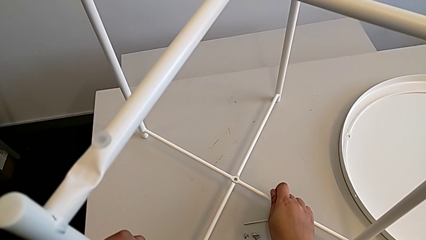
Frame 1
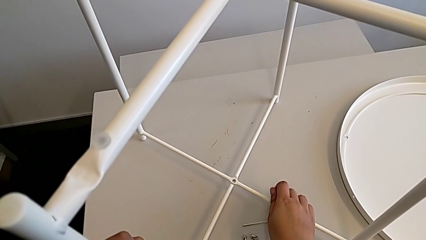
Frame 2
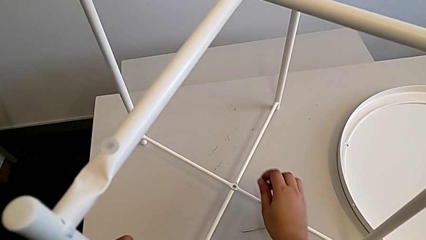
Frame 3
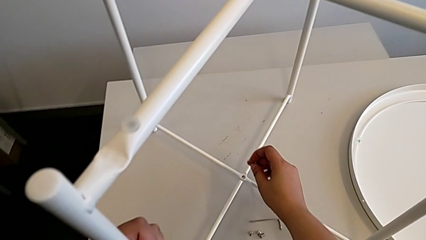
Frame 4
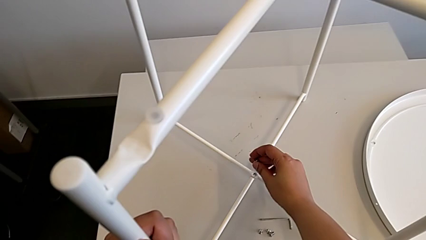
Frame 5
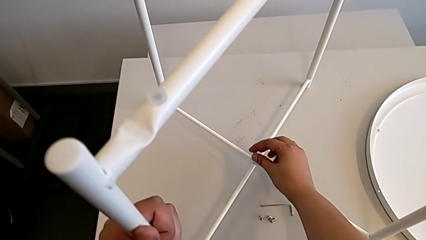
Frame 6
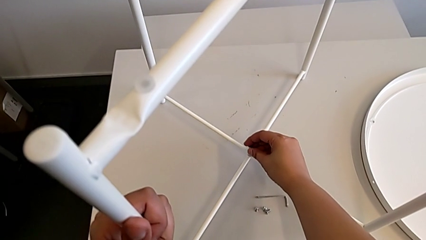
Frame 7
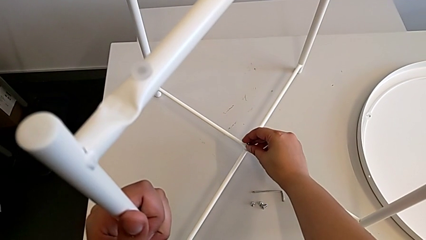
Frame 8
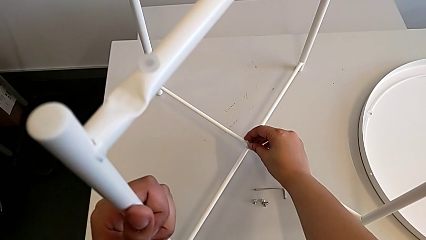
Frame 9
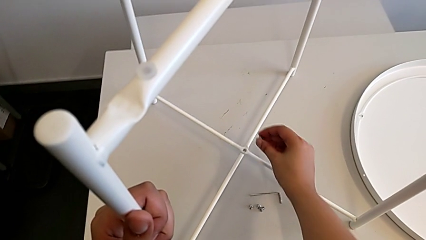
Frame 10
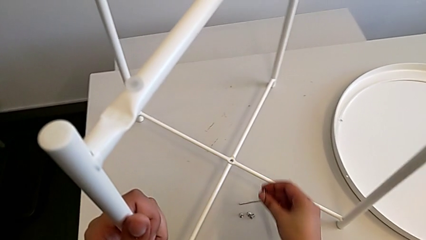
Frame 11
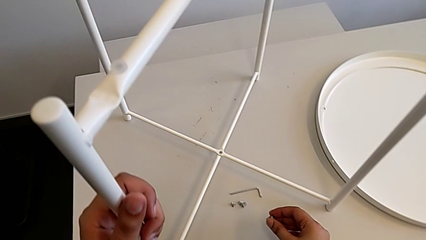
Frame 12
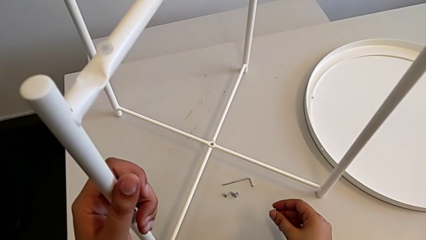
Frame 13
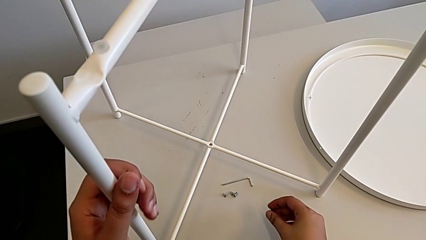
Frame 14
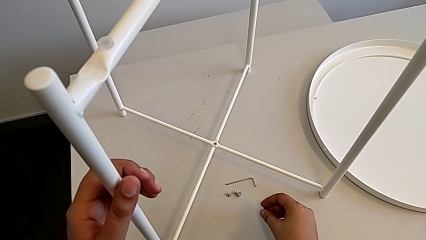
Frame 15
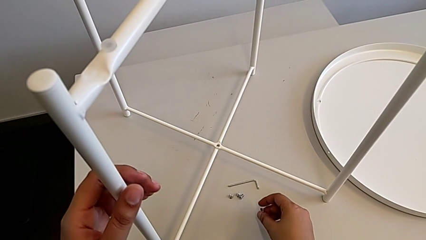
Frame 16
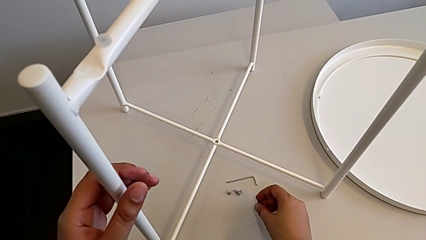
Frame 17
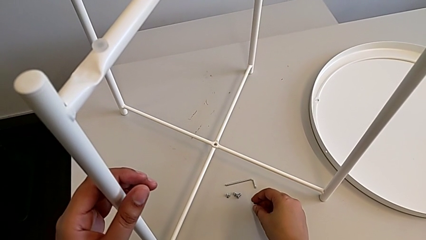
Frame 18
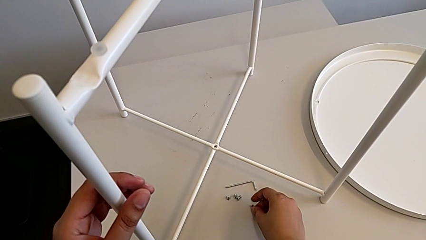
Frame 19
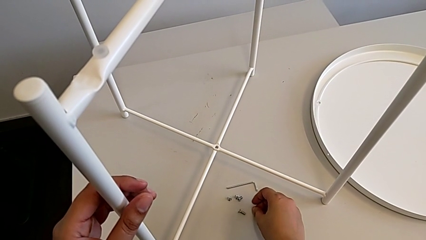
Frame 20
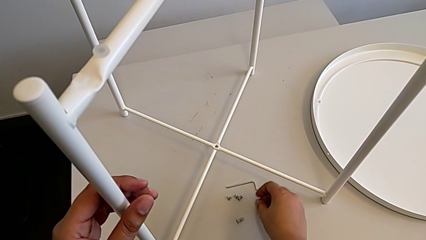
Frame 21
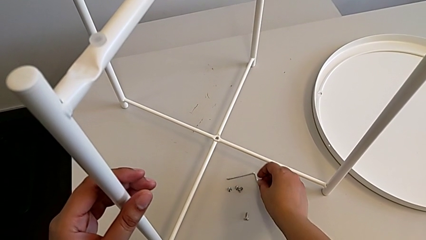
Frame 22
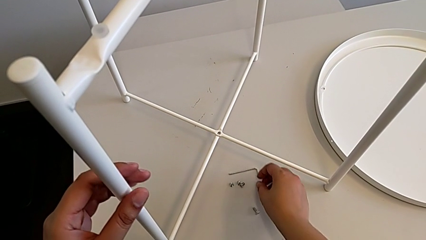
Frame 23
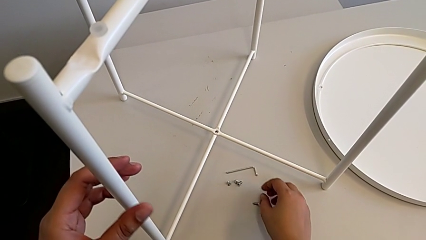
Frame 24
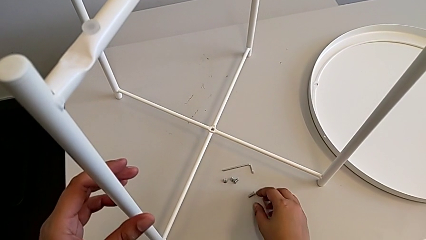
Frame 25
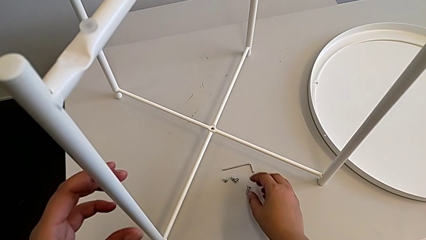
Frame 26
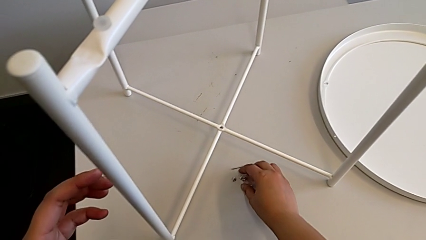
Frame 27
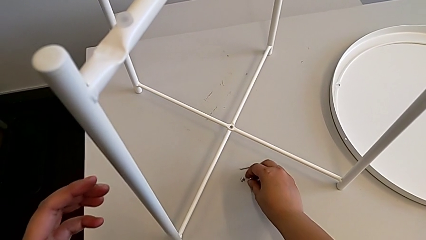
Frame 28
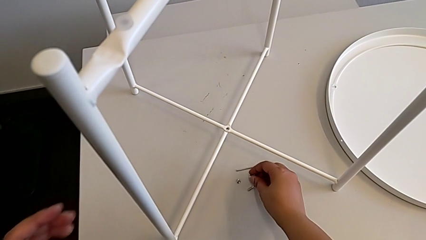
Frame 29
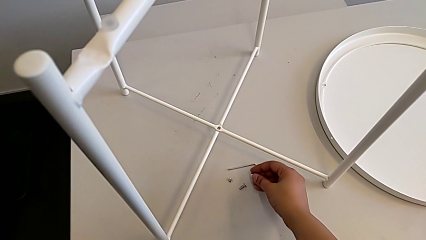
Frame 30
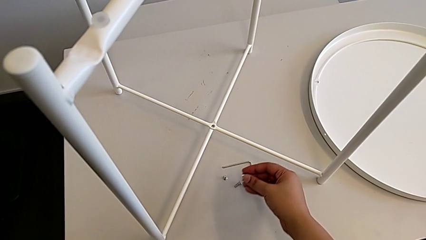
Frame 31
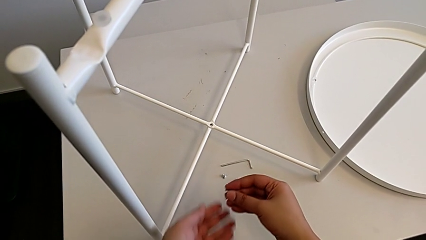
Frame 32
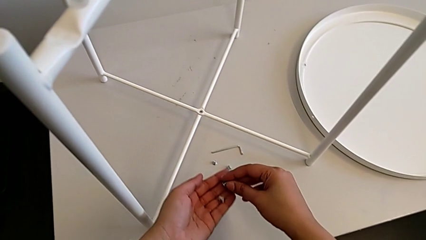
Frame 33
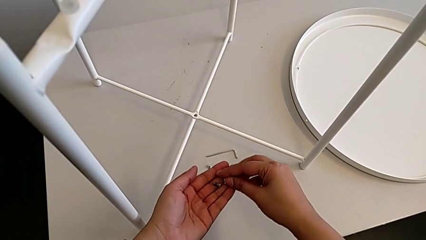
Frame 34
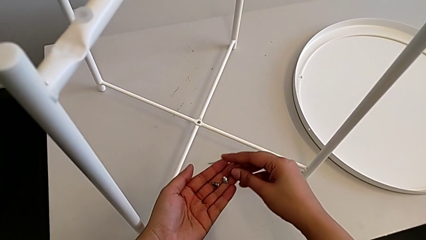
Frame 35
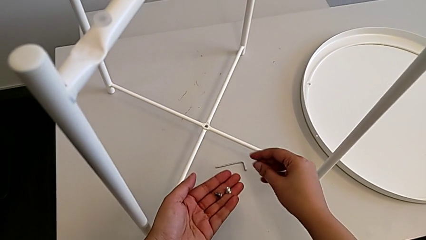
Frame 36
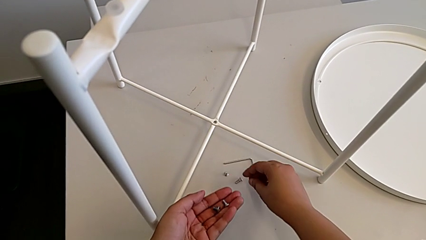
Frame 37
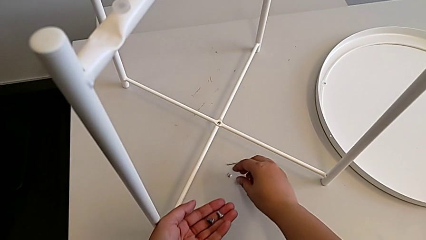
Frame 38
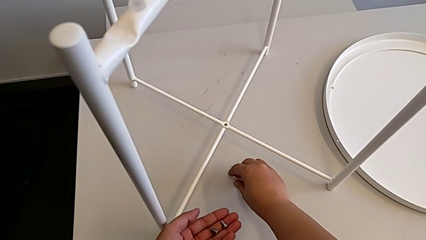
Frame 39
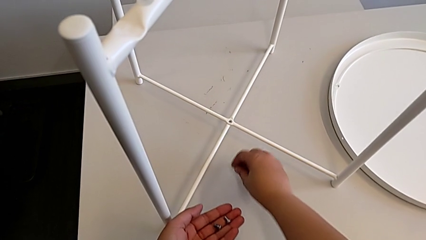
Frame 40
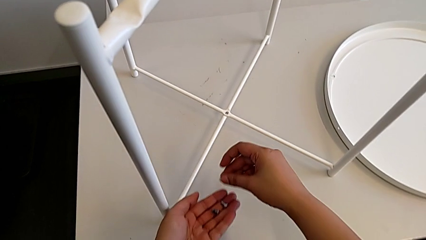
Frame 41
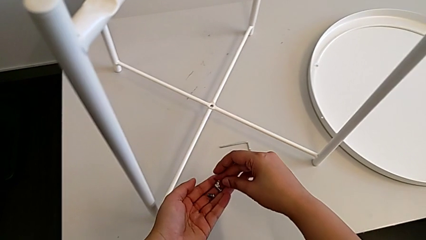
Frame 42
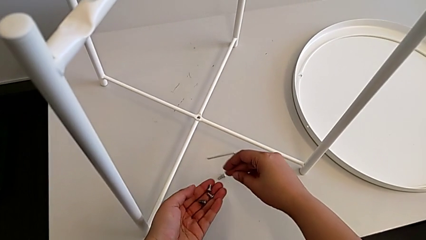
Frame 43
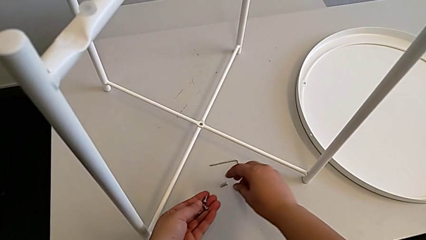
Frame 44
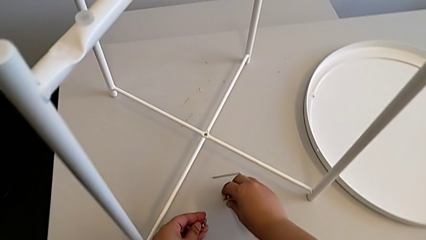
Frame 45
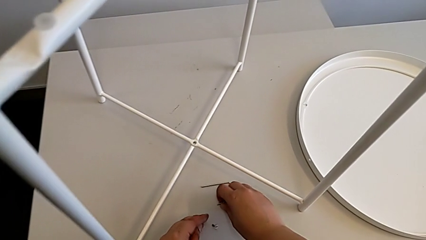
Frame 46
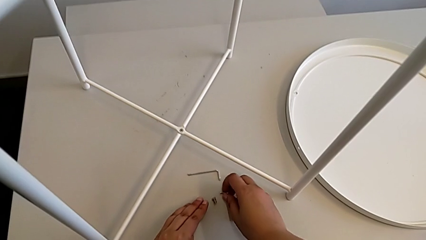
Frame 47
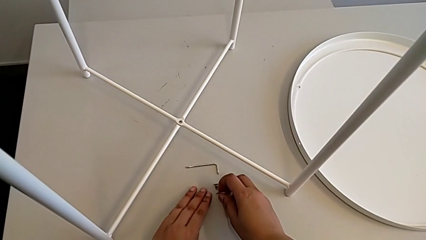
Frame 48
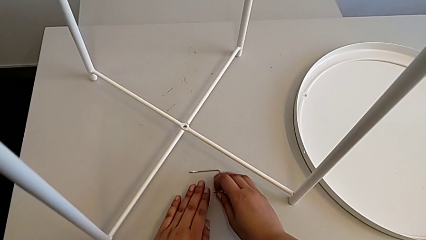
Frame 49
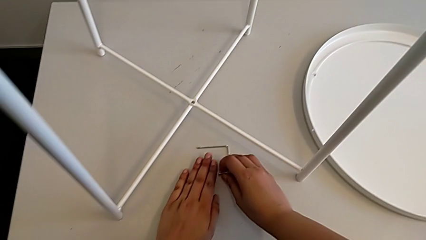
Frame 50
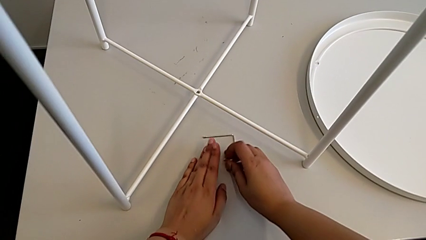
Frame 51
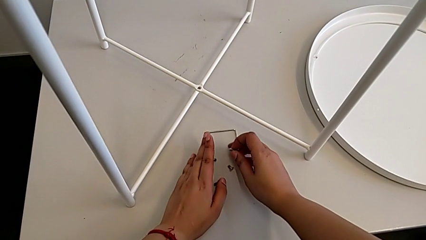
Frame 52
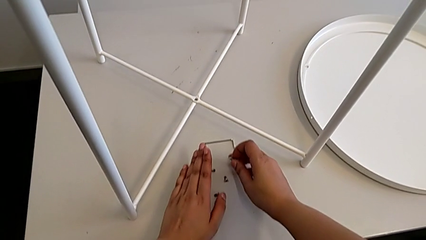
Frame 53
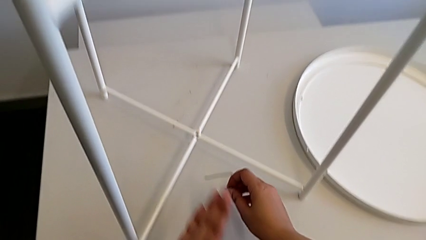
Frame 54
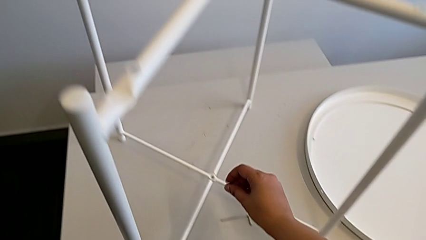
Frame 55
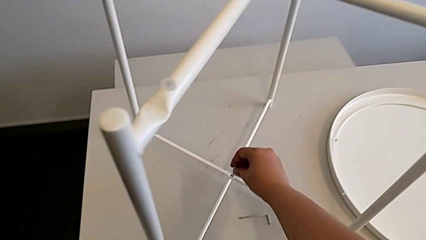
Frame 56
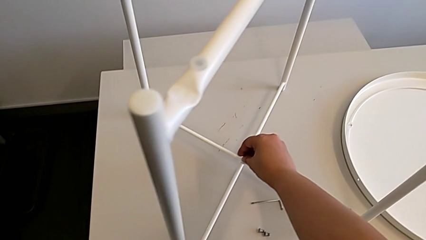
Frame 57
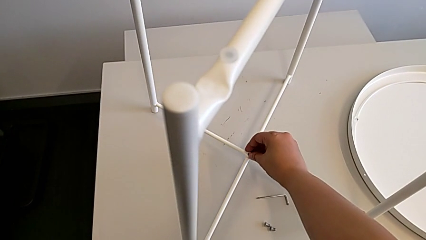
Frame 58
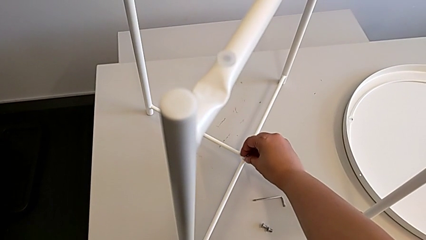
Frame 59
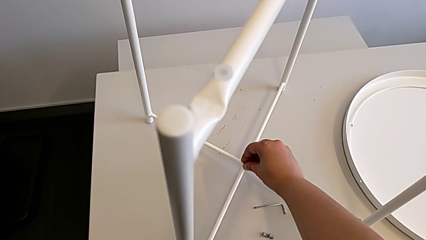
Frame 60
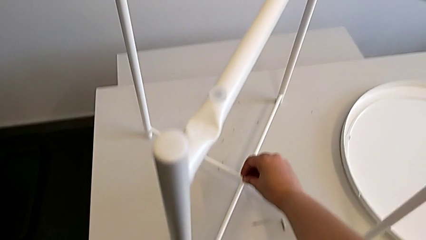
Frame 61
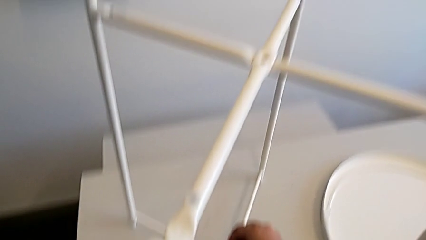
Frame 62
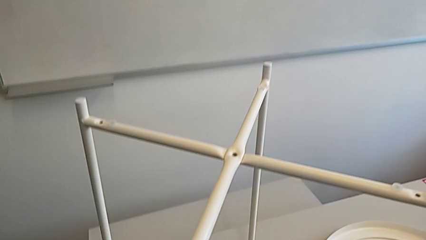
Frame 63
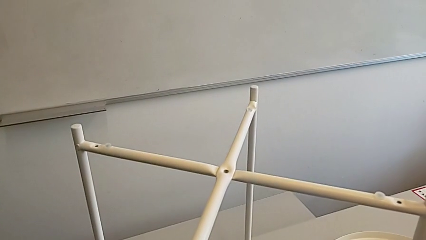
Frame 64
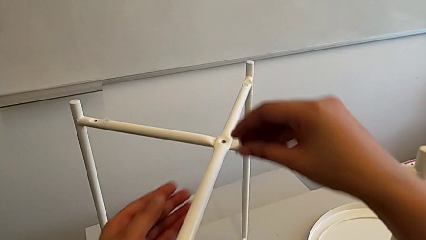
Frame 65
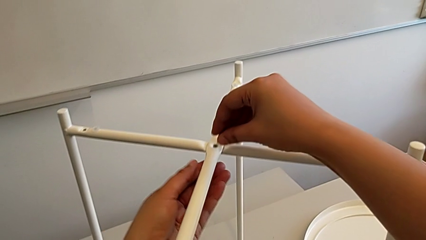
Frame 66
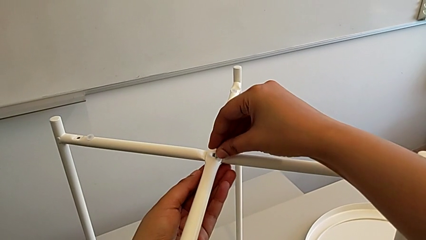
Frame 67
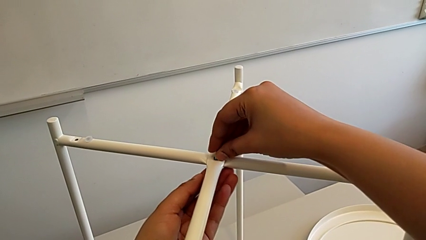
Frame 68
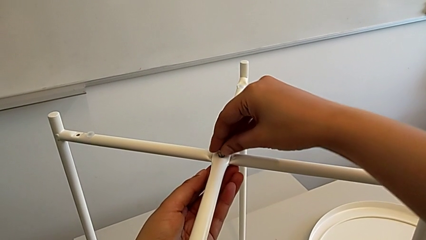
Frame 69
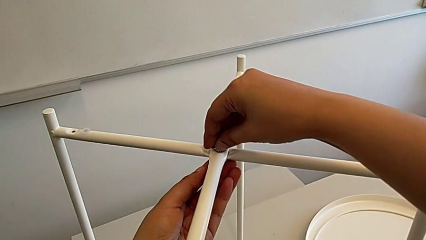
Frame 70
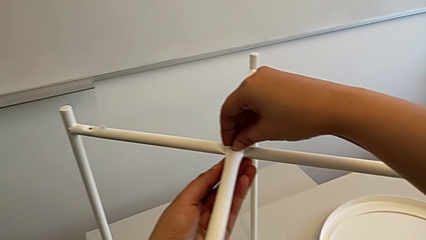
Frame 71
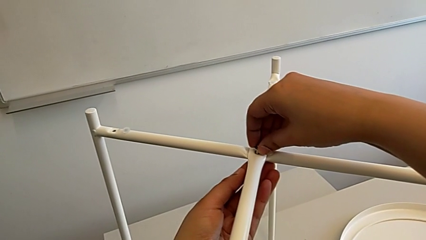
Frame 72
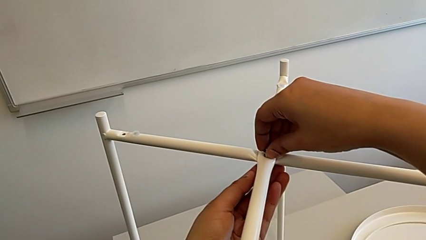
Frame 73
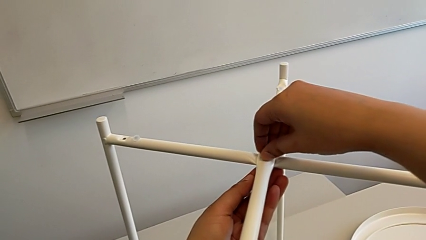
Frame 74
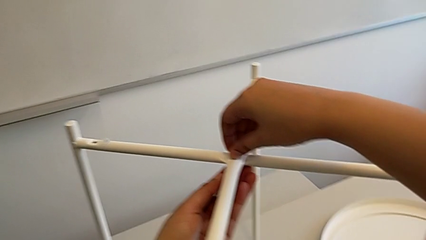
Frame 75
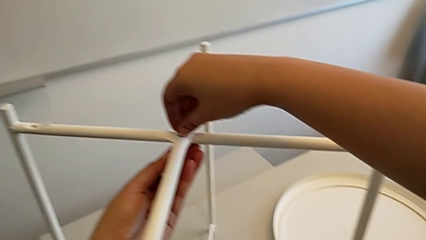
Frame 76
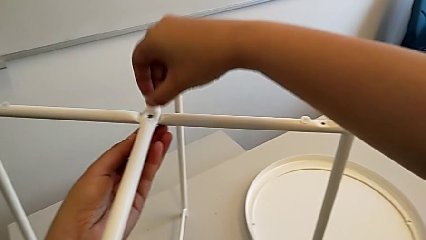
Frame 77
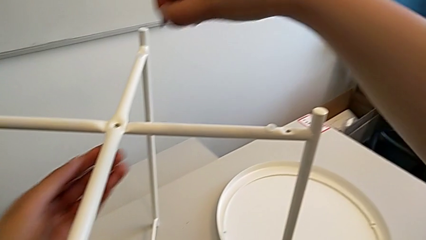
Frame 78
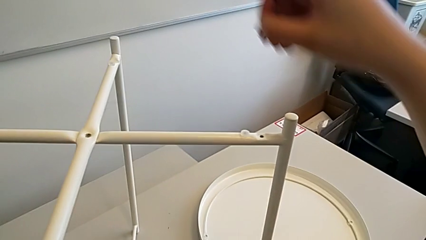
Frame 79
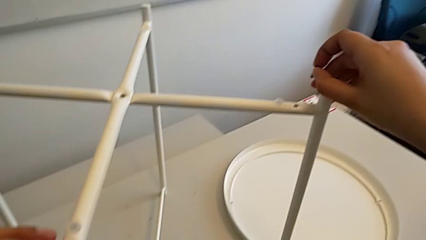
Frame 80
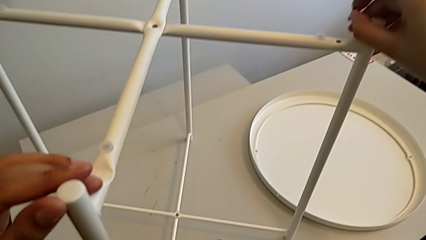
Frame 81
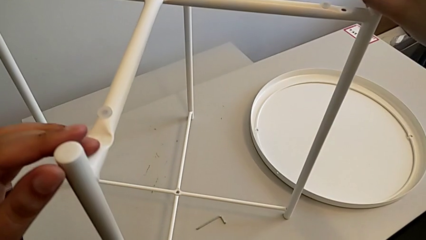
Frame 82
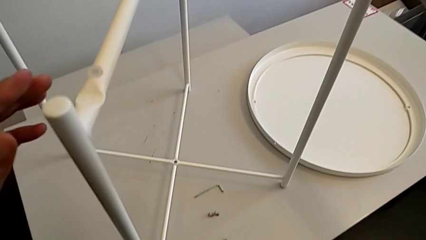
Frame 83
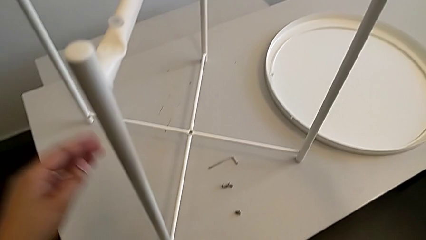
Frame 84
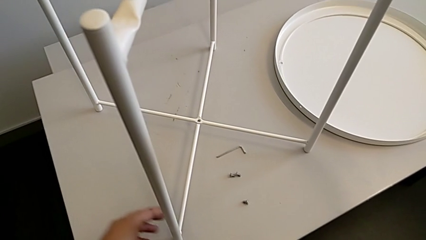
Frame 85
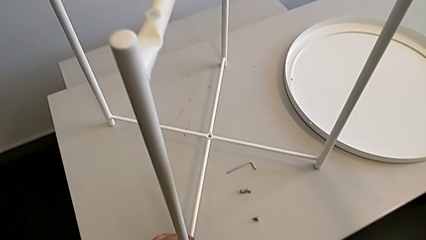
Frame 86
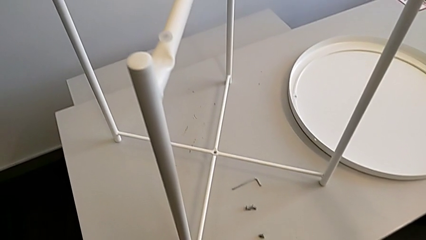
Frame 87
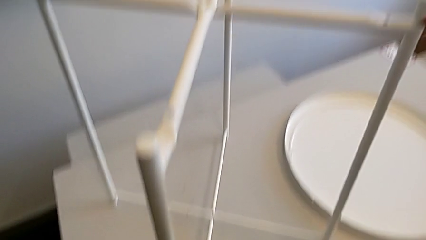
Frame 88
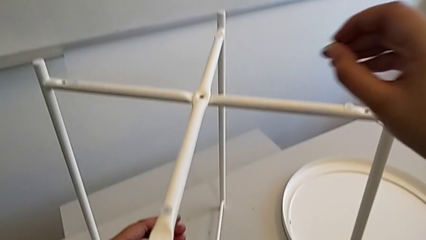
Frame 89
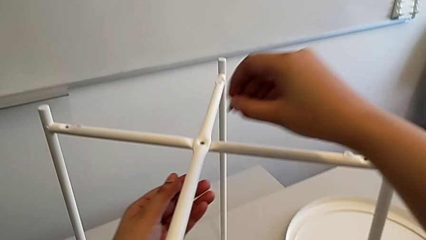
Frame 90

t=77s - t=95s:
The camera wearer is assembling the top screw. They wrongly insert the hex socket head, withdraw it, place it, grab it, place it, grab it, insert it, withdraw it, insert the top hex socket head, withdraw the hex socket head and align the leg.
